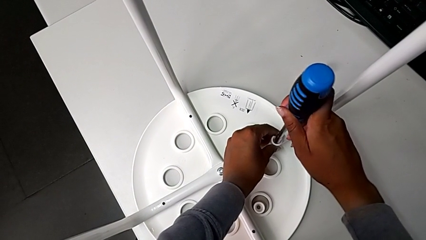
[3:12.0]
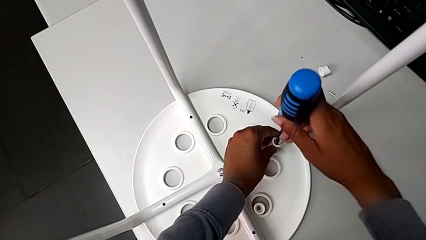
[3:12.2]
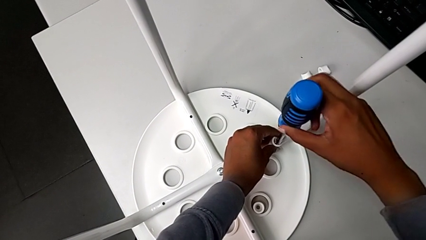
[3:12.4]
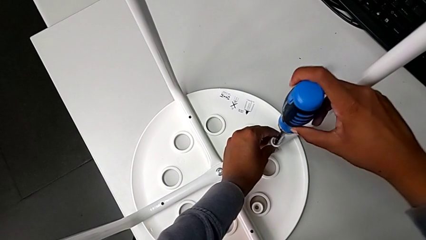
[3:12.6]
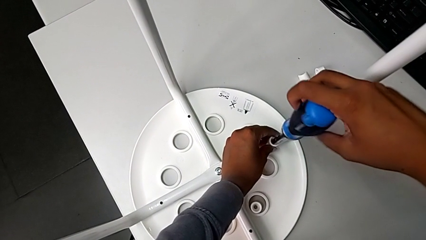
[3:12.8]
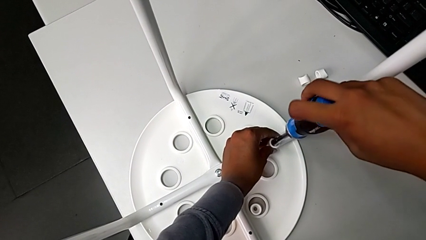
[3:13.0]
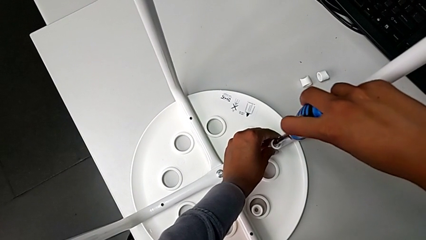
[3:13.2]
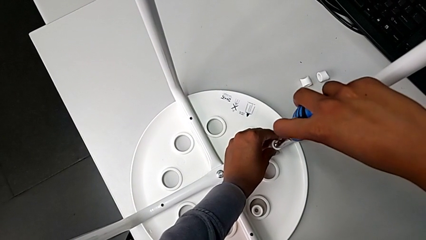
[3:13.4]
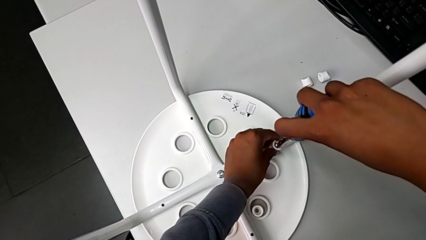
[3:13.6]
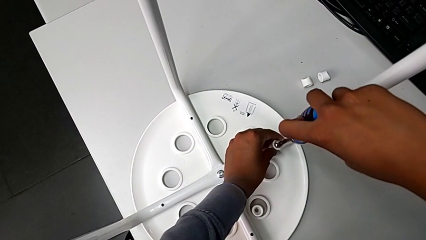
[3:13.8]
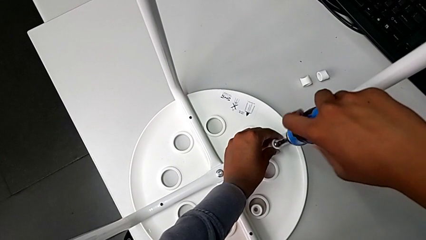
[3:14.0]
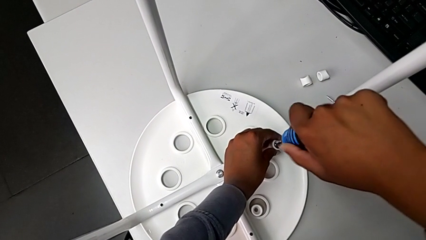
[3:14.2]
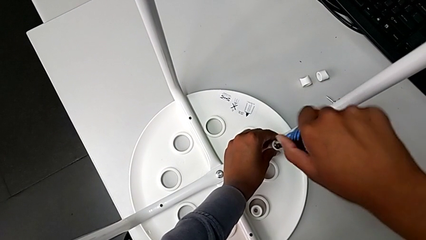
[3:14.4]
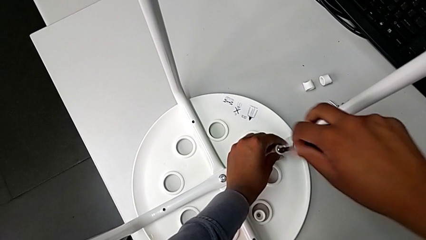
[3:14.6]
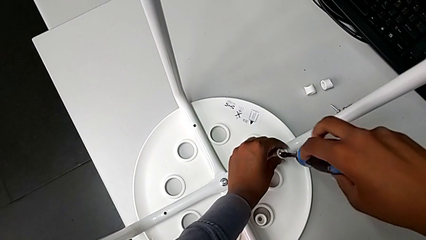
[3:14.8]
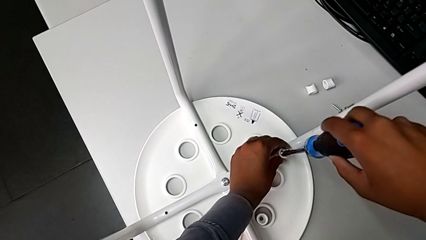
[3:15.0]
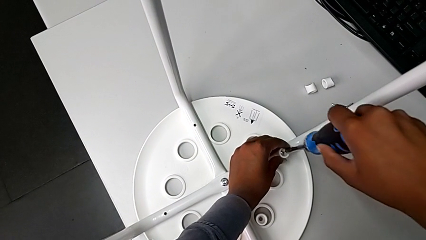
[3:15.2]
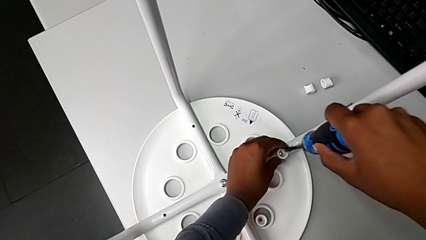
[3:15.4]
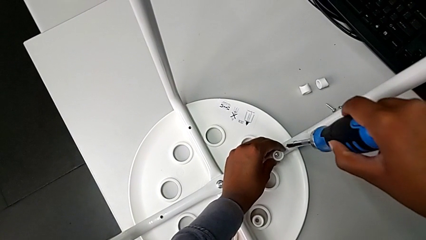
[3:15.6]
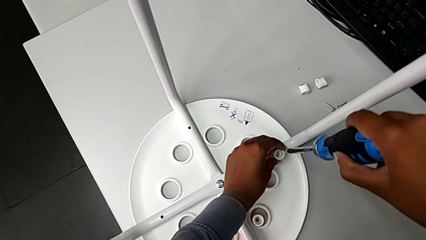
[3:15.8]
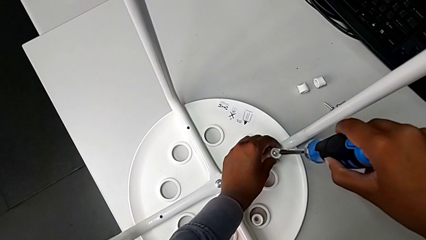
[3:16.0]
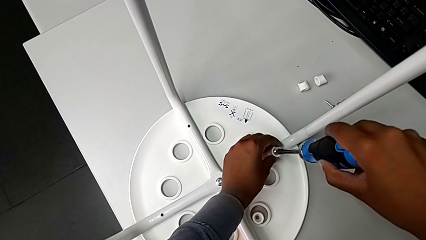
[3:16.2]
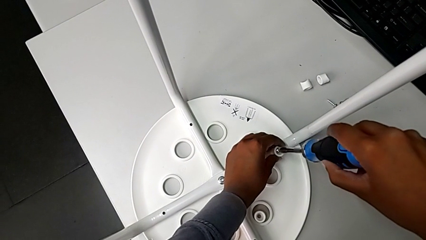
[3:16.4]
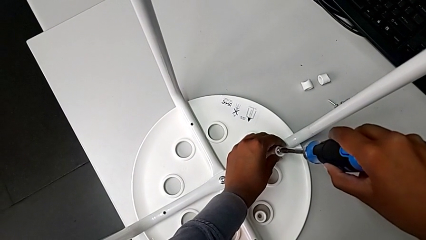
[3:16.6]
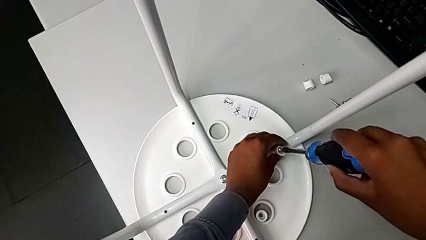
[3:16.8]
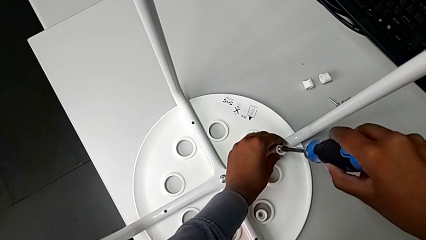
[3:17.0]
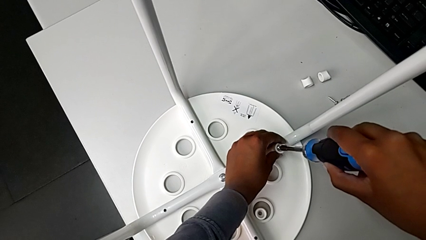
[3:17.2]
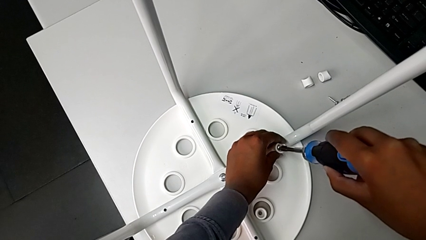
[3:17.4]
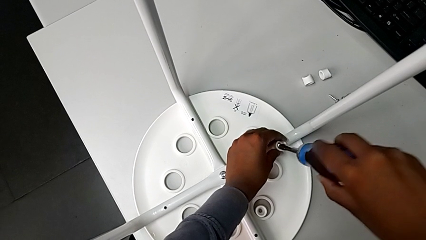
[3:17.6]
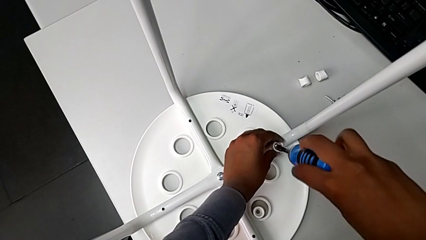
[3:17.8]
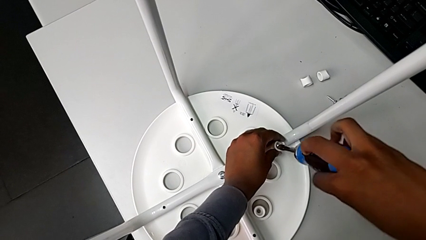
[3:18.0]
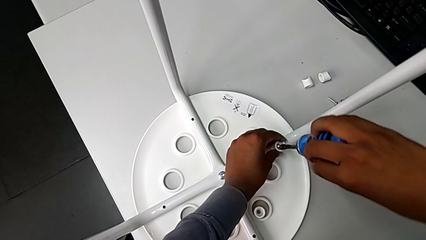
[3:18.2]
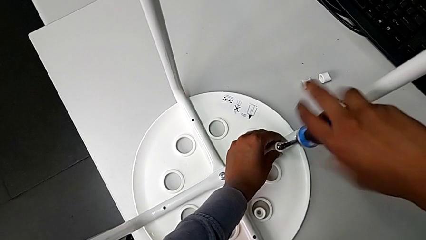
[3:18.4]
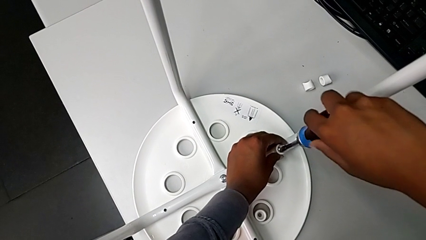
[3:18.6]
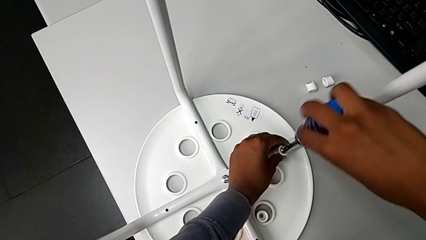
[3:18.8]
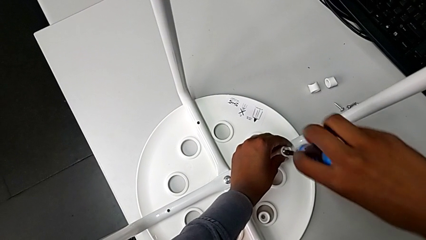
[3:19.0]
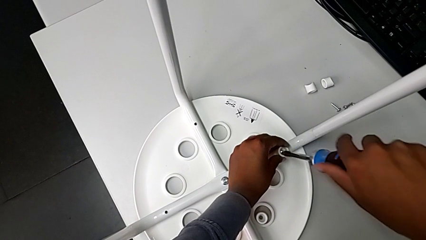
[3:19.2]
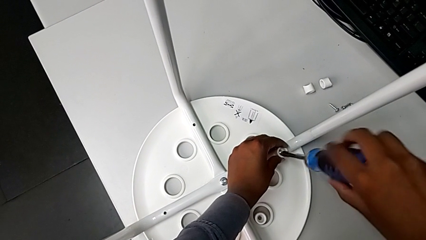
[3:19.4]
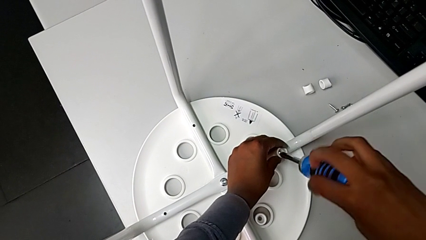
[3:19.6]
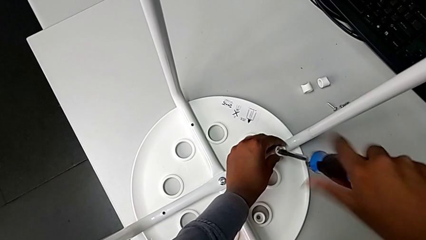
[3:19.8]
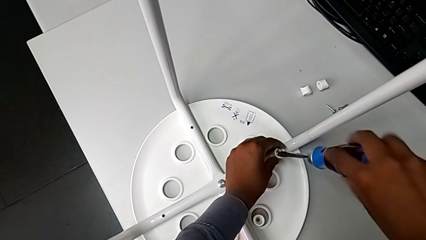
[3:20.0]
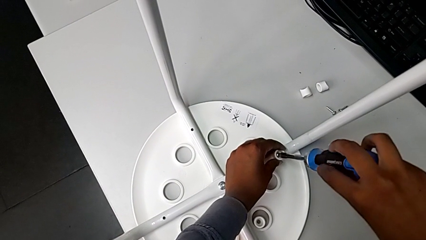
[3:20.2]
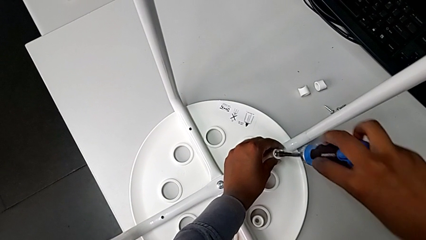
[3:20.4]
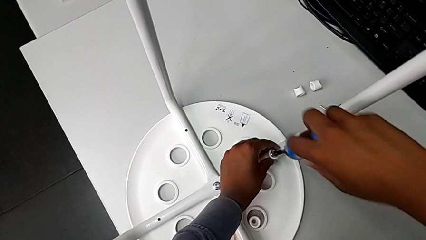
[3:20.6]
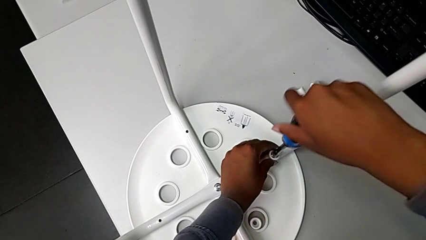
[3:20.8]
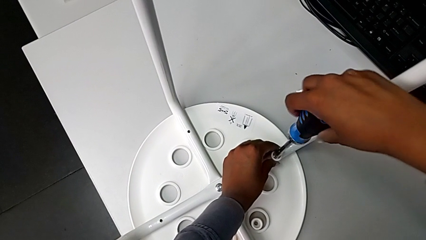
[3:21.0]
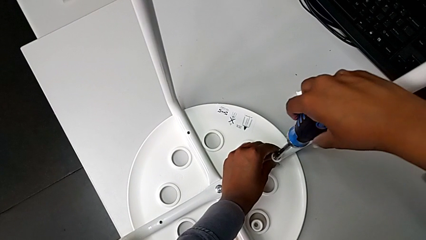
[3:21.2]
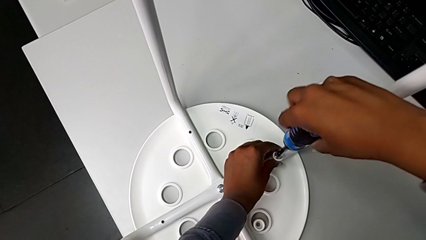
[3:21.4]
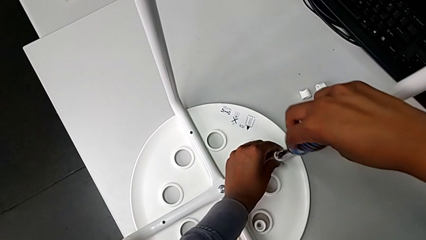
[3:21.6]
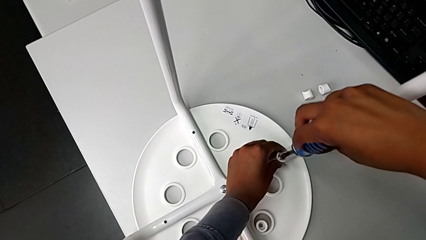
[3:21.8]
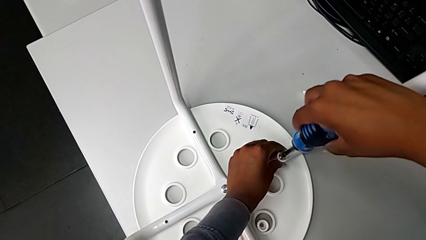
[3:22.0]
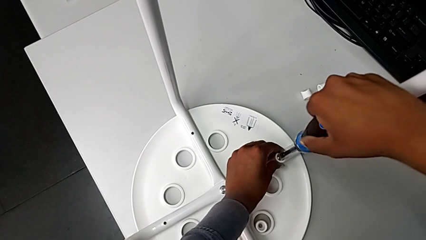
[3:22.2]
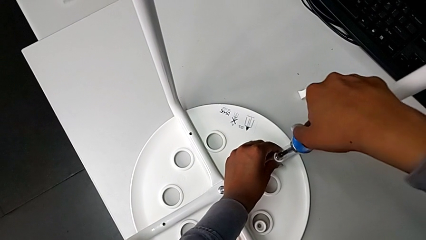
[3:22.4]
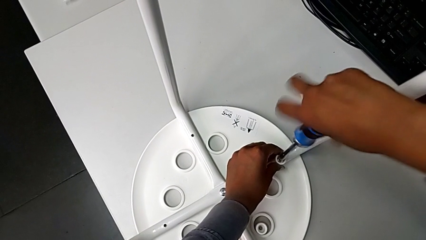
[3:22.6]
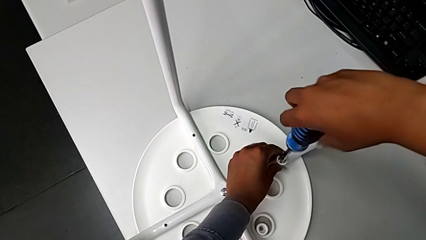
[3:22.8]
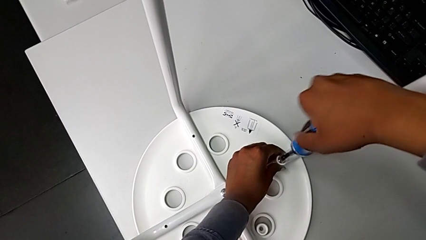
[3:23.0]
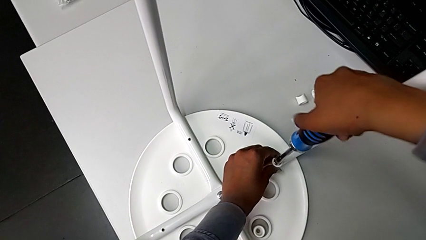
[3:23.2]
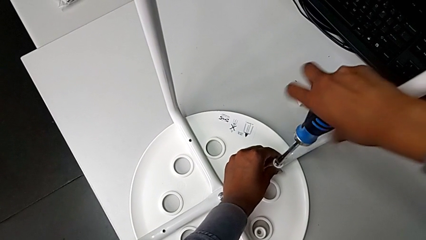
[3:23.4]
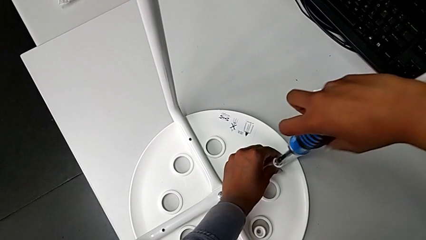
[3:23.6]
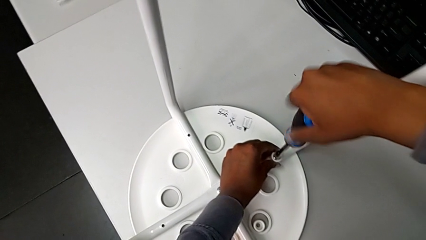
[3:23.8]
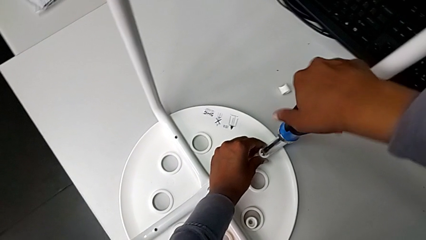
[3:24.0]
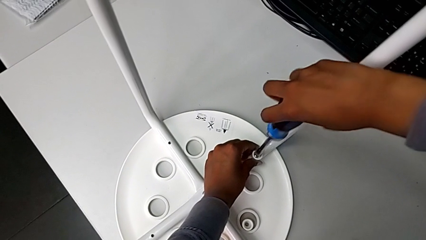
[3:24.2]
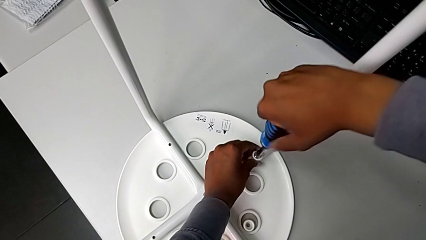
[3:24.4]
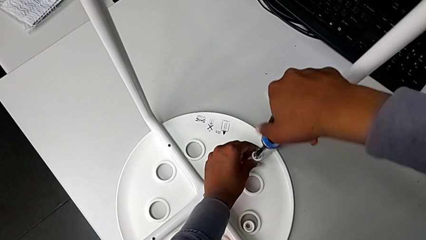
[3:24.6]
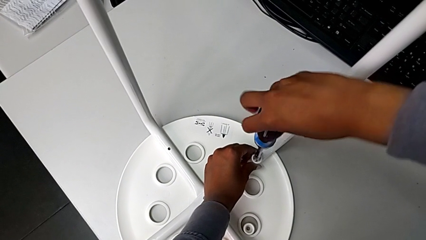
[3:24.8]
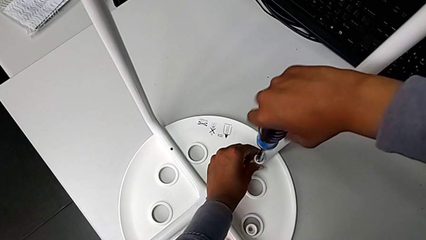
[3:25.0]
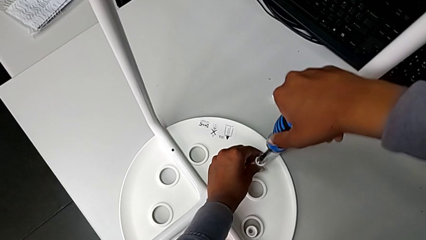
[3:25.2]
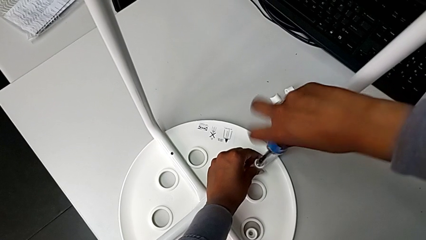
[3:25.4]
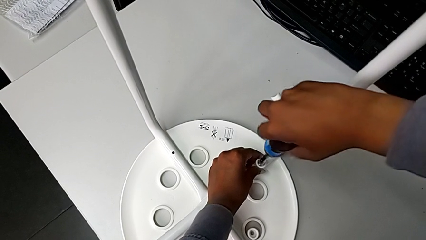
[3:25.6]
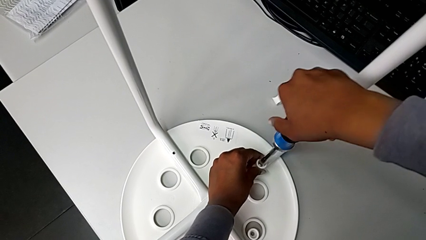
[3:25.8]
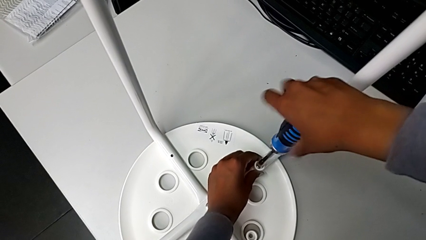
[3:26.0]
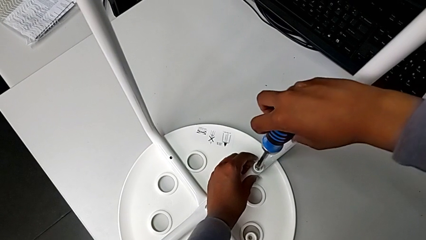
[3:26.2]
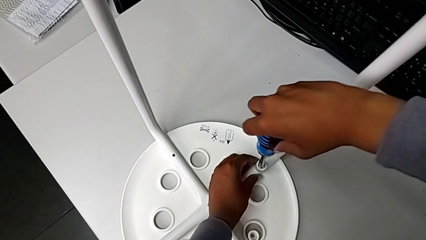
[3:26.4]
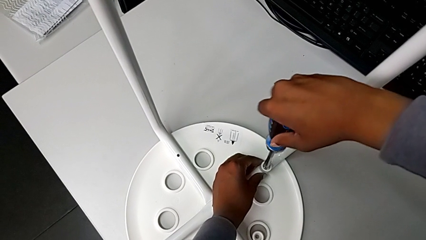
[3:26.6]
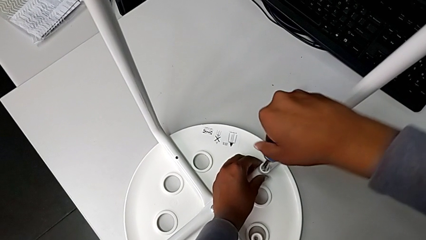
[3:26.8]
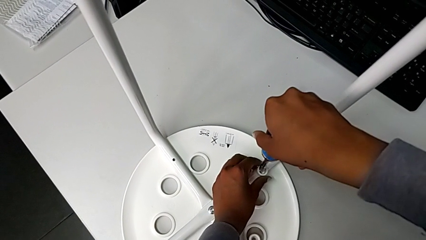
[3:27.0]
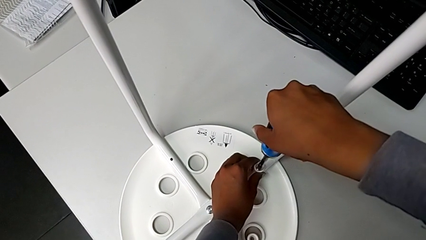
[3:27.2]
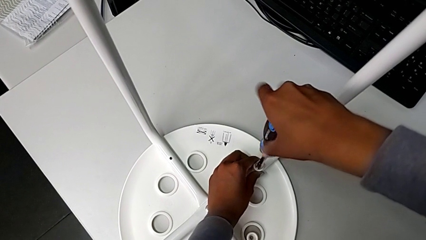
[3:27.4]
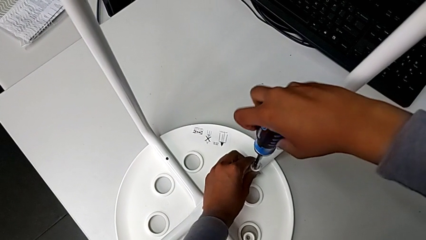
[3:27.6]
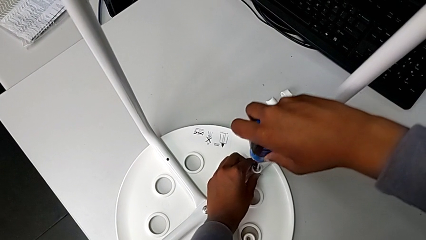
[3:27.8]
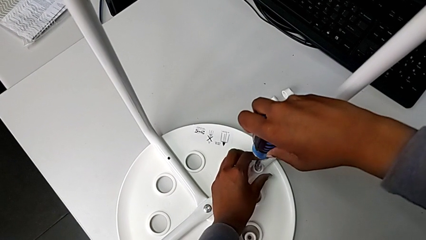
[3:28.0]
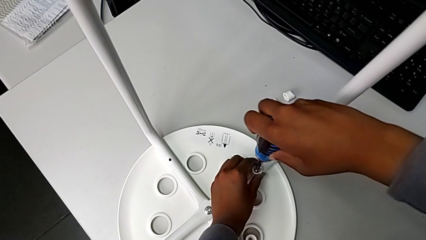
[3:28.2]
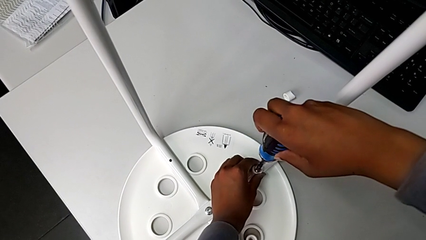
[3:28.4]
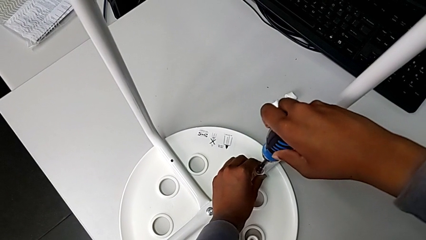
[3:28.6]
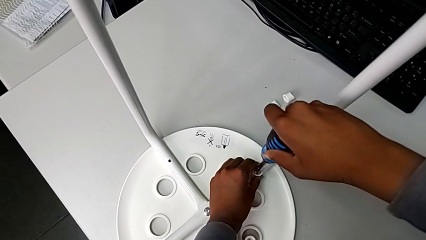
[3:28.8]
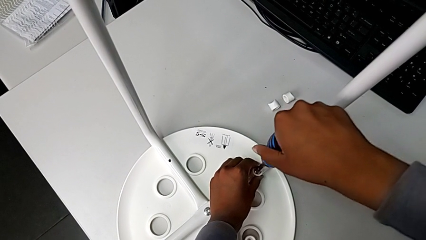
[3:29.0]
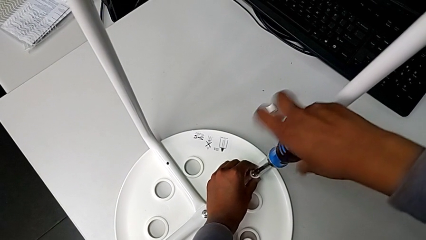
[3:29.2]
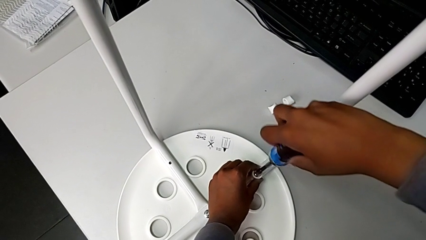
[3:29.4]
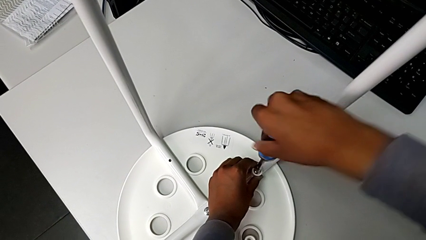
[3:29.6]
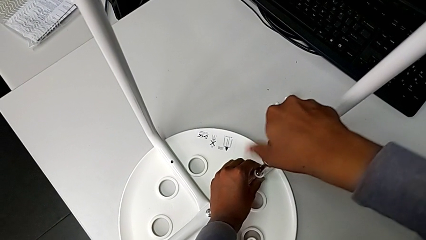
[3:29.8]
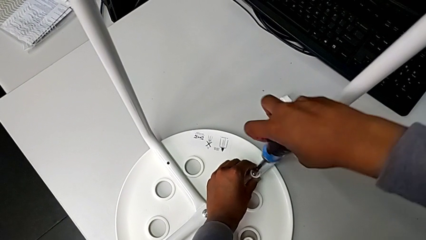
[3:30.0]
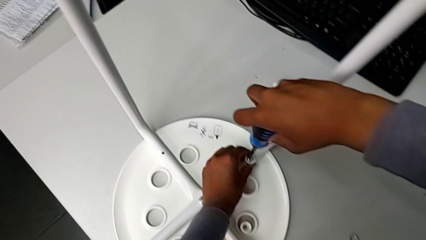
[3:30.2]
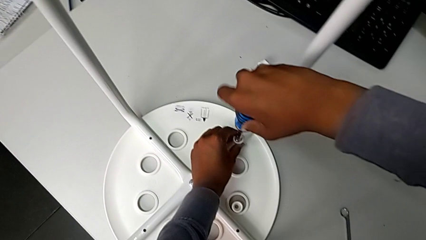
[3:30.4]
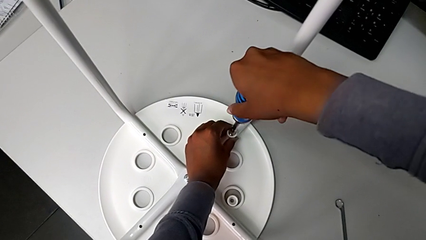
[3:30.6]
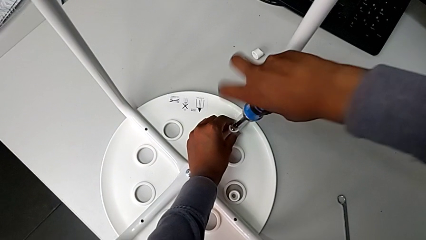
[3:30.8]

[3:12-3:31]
The camera wearer is assembling the seat and its legs. They screw the screw, withdraw the screwdriver, insert it, wrongly unscrew the screw and begin to screw it.
